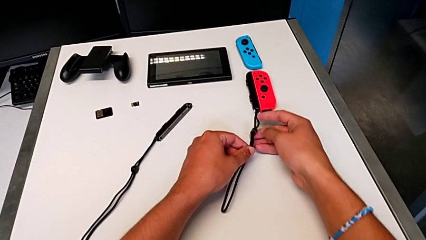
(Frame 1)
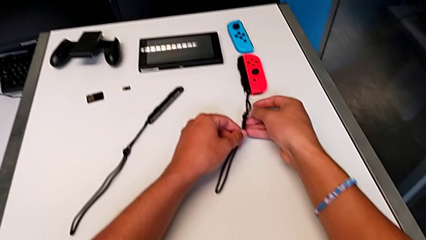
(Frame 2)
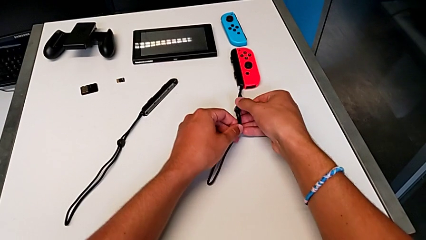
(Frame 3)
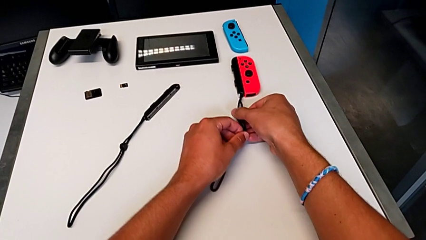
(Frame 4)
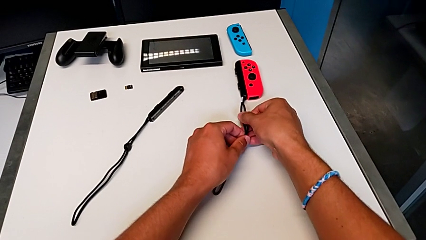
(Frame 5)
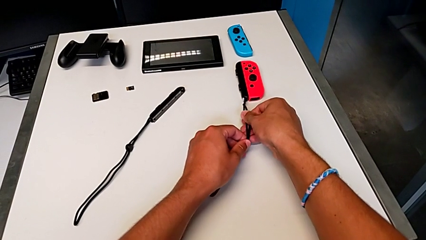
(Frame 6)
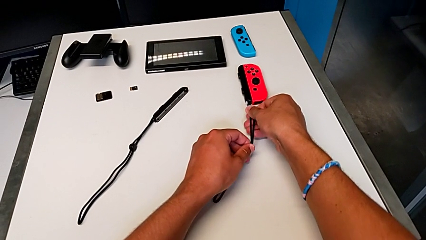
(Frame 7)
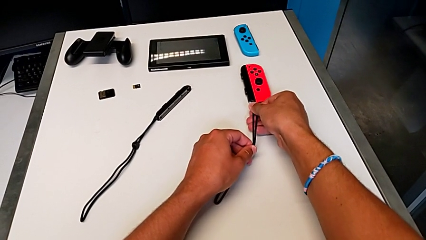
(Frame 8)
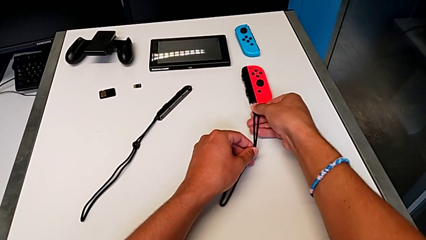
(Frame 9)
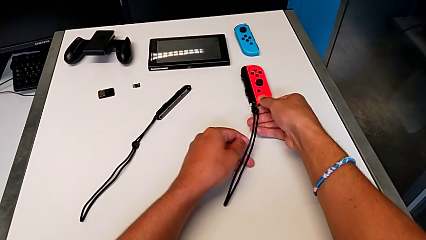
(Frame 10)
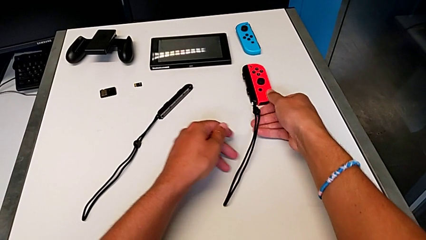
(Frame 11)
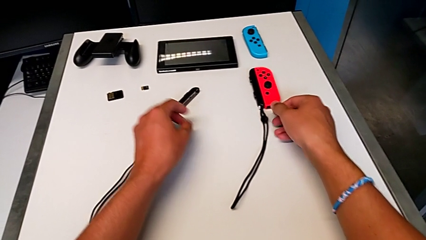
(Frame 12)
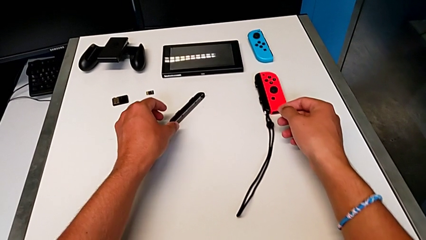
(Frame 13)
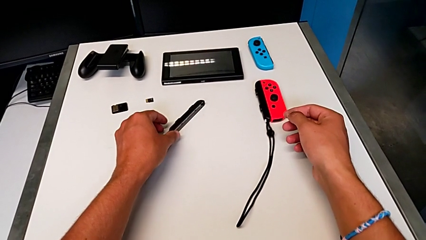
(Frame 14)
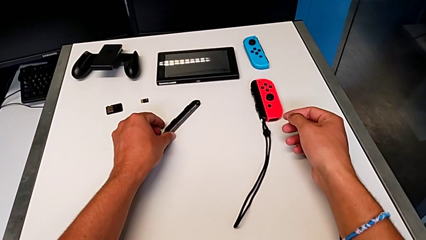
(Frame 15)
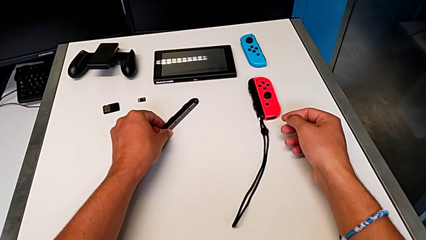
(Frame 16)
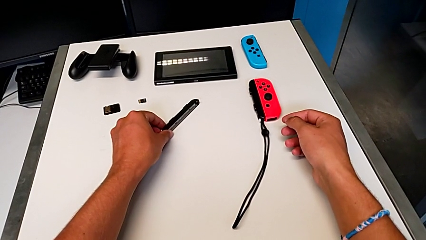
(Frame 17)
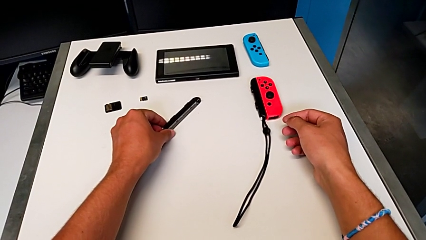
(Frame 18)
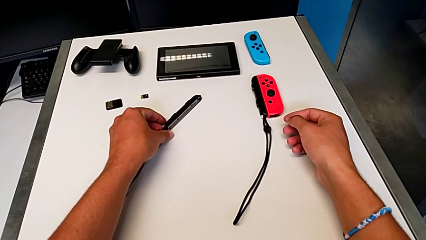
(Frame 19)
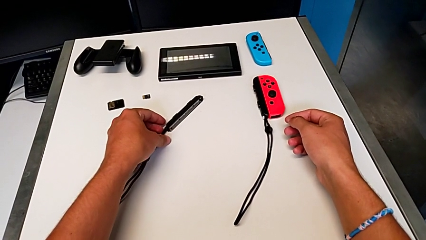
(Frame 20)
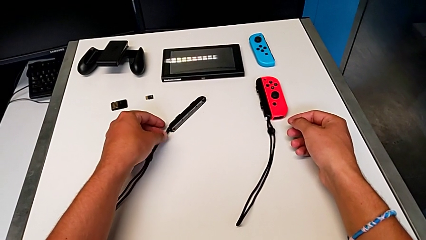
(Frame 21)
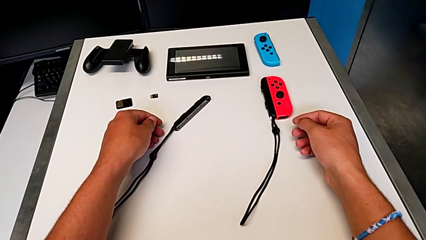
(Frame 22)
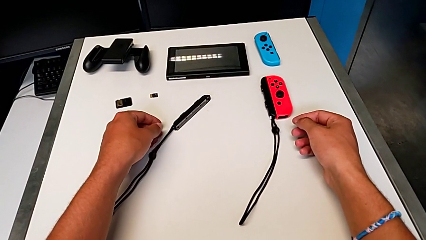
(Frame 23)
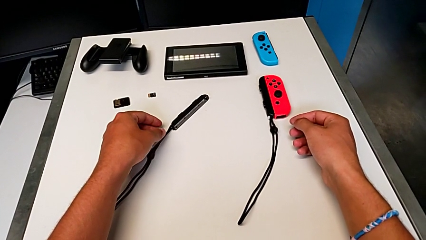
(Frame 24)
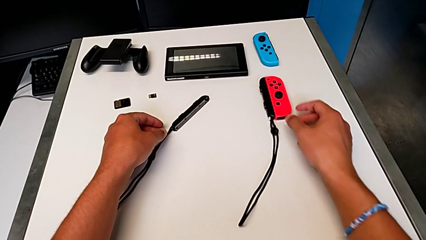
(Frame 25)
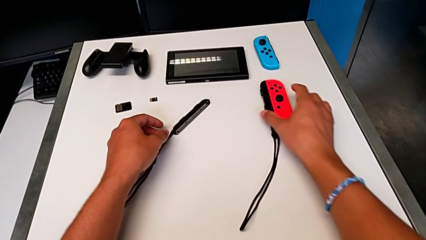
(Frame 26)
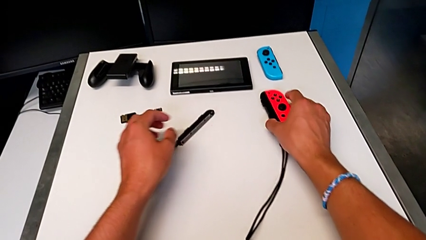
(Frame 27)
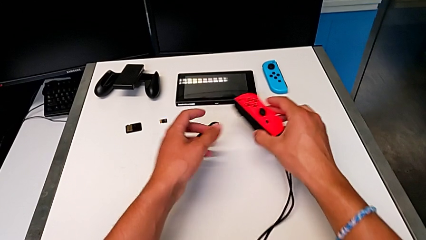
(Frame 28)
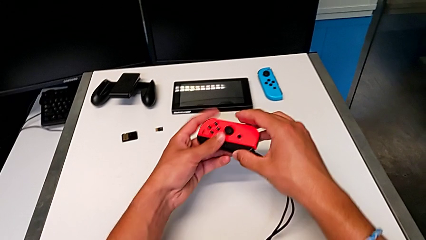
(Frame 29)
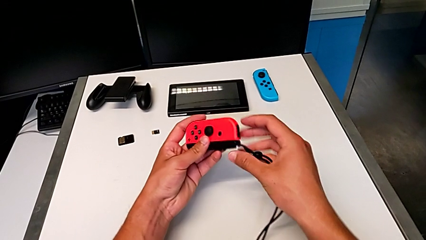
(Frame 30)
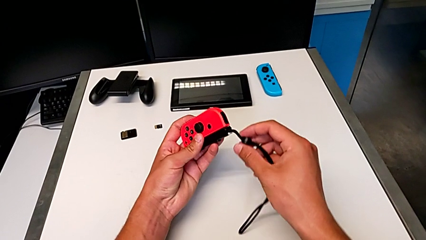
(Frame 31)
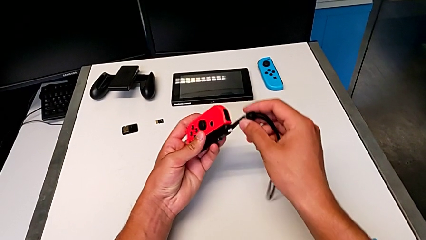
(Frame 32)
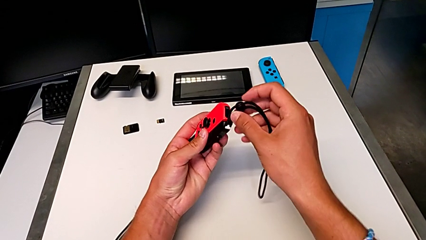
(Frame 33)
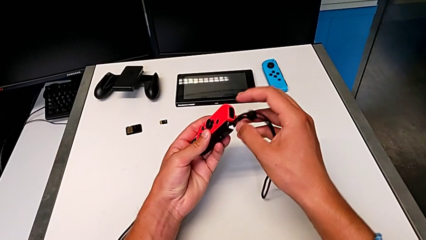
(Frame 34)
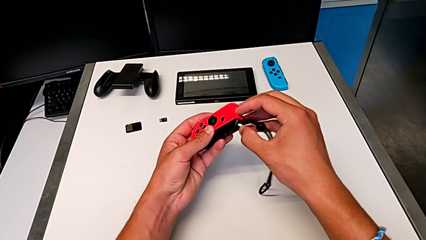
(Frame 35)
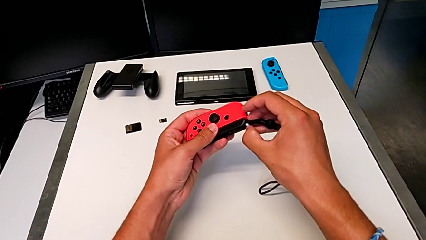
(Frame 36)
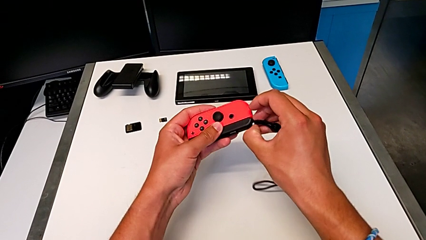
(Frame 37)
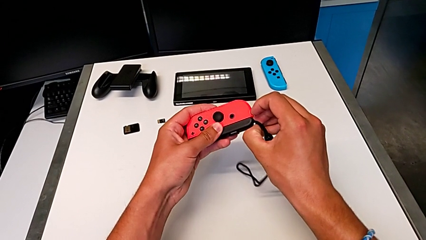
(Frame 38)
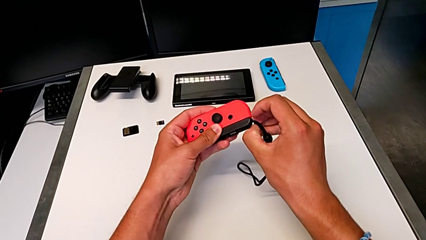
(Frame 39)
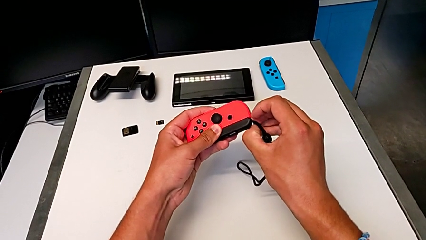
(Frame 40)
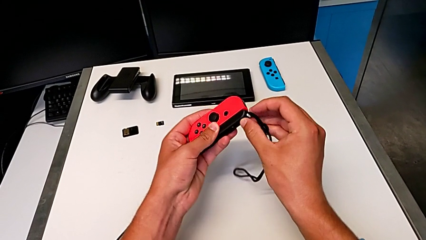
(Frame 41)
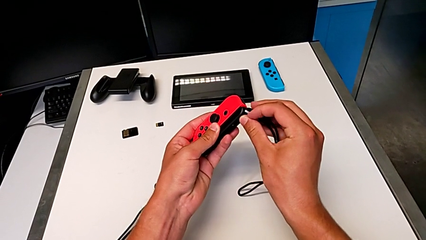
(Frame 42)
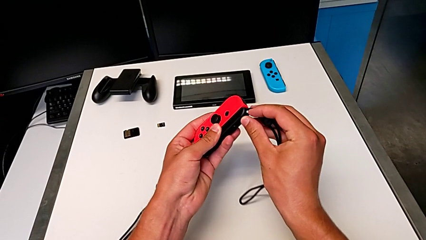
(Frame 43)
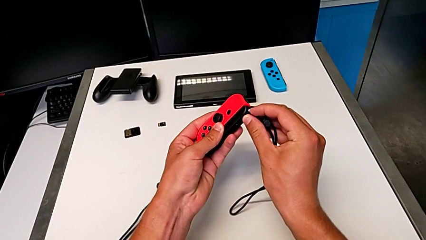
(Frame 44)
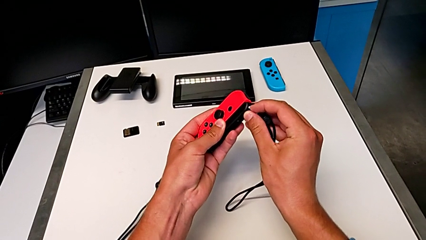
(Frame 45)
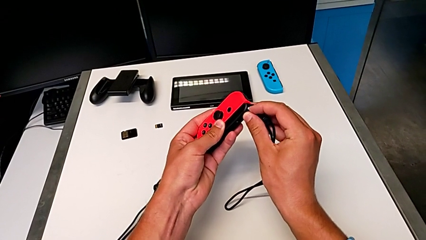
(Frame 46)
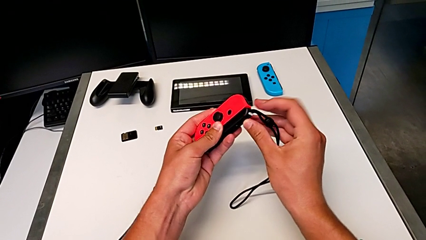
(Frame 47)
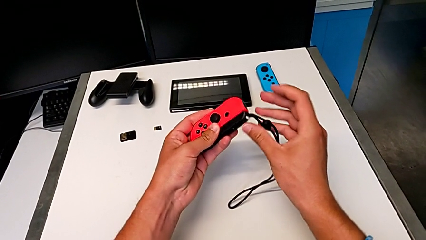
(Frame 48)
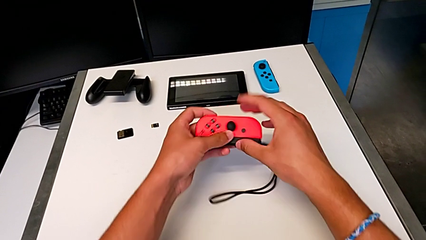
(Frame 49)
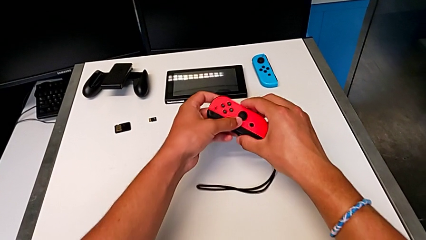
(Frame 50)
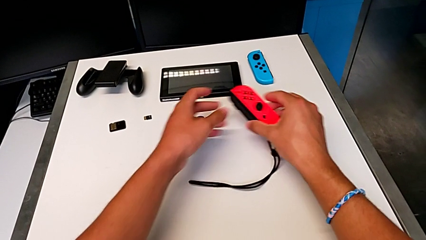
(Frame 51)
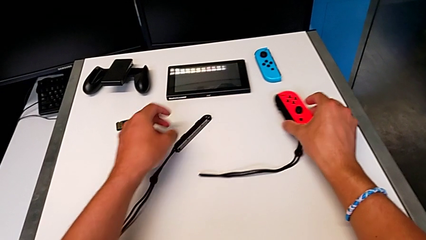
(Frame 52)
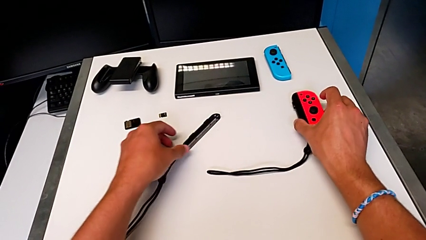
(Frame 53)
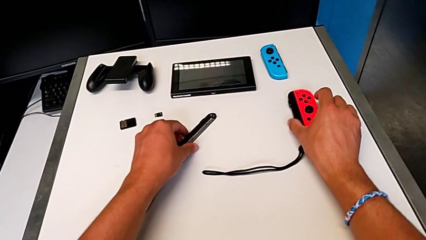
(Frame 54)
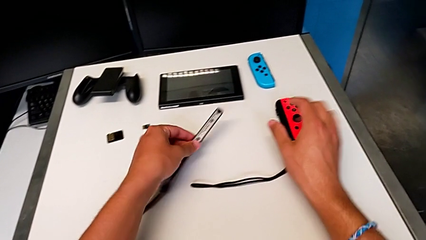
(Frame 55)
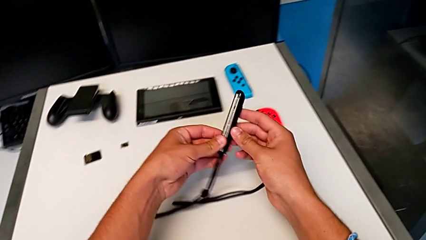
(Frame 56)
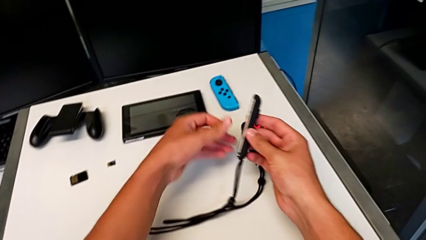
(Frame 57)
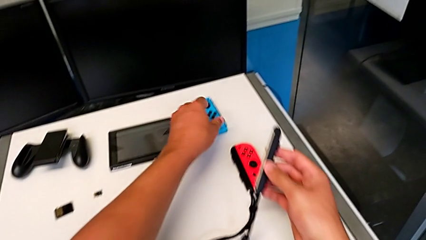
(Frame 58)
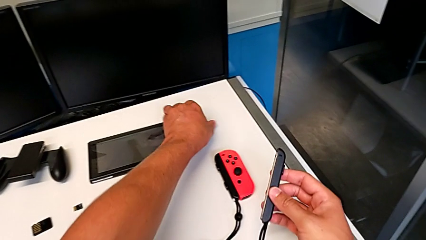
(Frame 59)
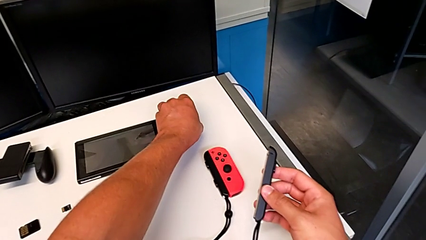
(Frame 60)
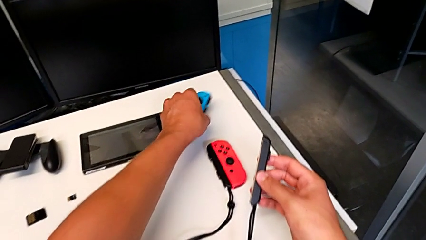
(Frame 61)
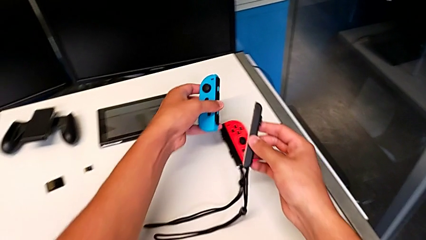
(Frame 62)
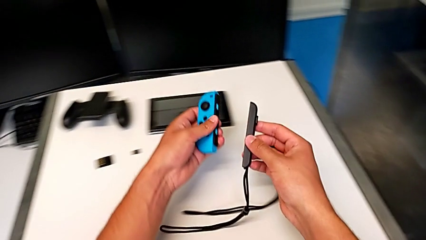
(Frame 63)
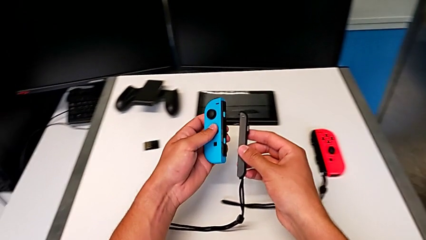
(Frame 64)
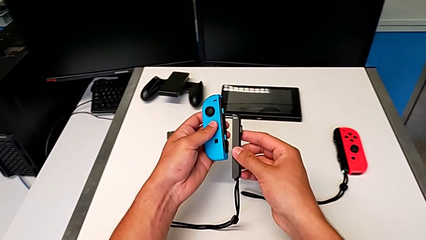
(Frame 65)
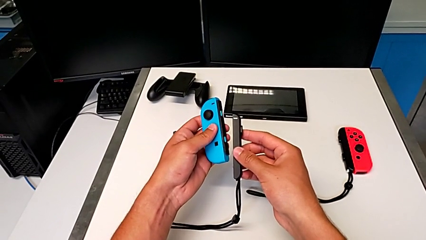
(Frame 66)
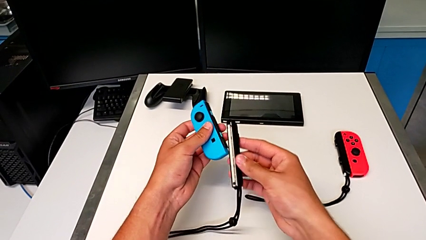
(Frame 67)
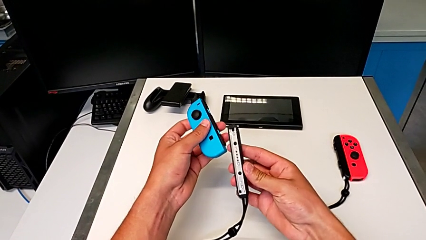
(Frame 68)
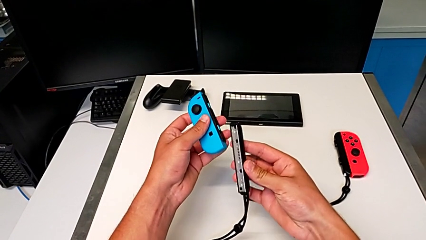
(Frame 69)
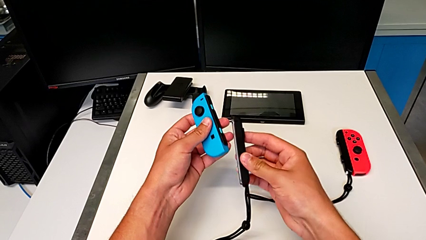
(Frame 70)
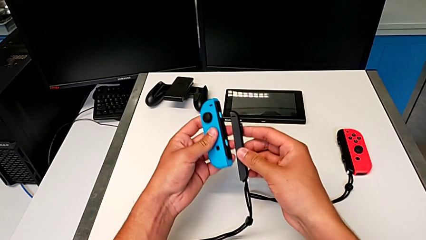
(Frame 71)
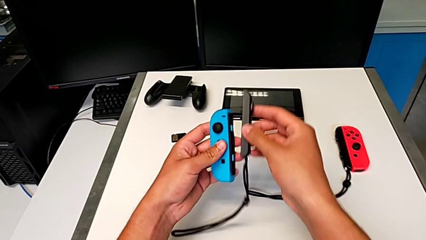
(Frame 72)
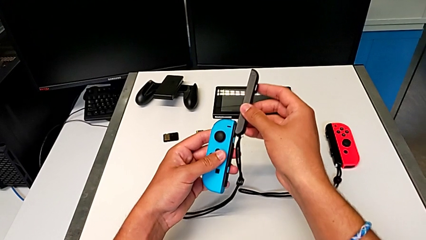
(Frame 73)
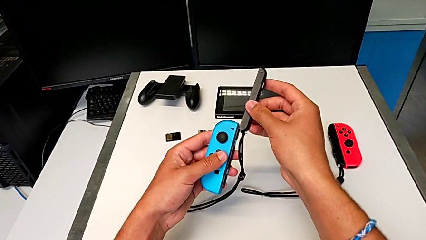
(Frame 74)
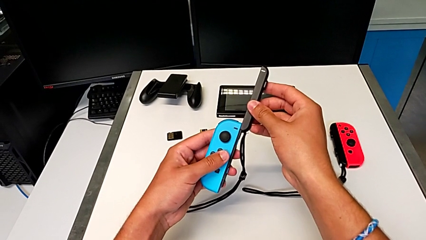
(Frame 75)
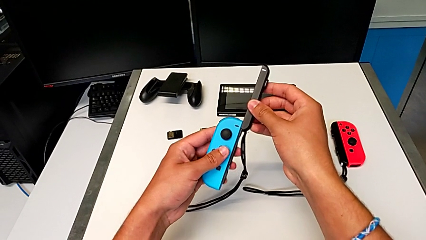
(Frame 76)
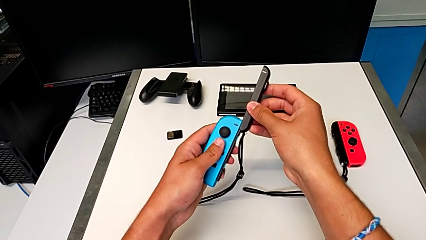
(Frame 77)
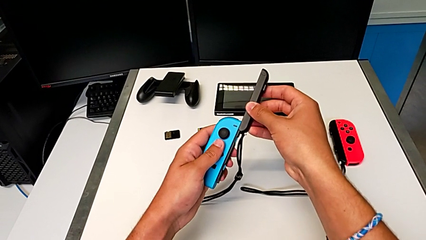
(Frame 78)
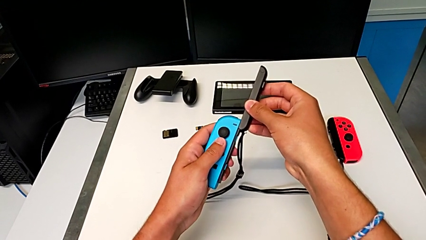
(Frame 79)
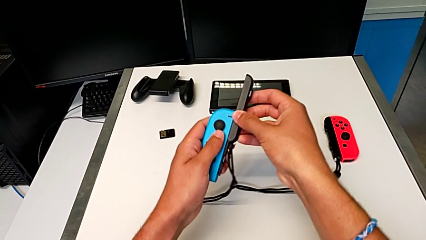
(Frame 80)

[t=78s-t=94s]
The camera wearer is assembling the Joy-Con controllers to the Joy-Con straps. They slide the strap, grab the red Joy-Con controller, press the white Joy-Con strap lock and place the red Joy-Con controller. They grab the Joy-Con strap, grab the blue Joy-Con controller and begin to slide the second Joy-Con strap.
